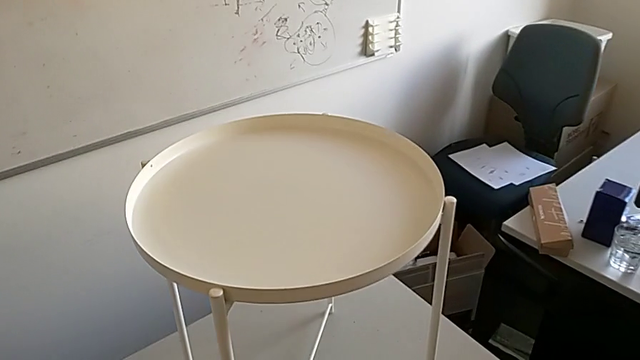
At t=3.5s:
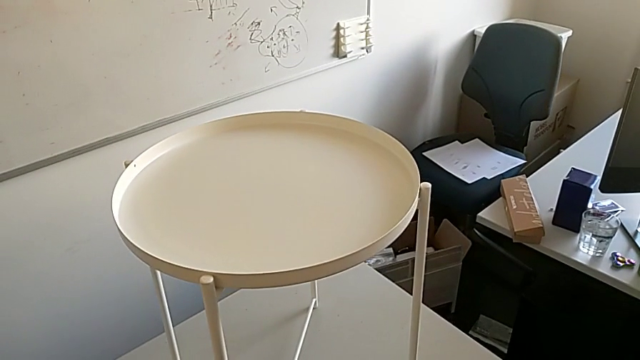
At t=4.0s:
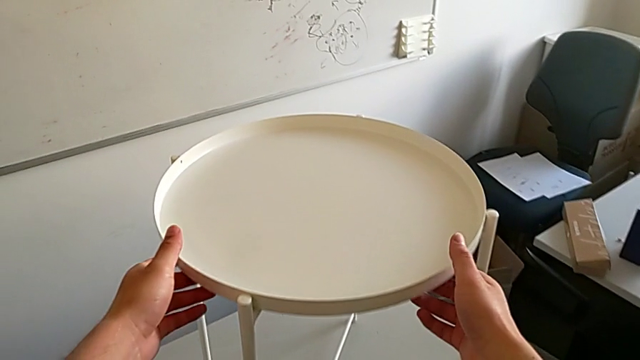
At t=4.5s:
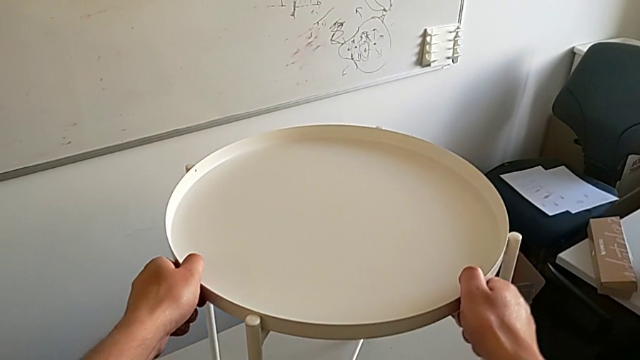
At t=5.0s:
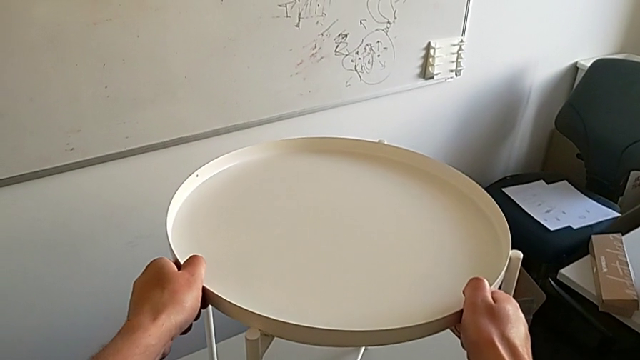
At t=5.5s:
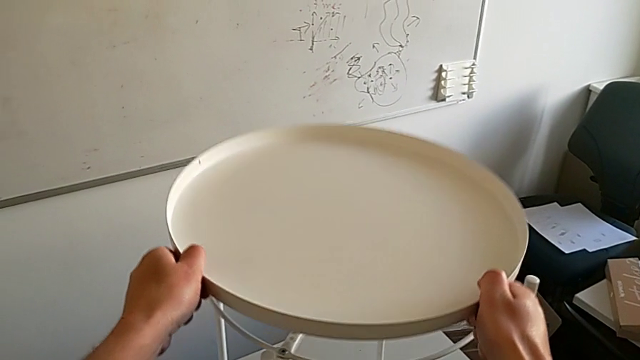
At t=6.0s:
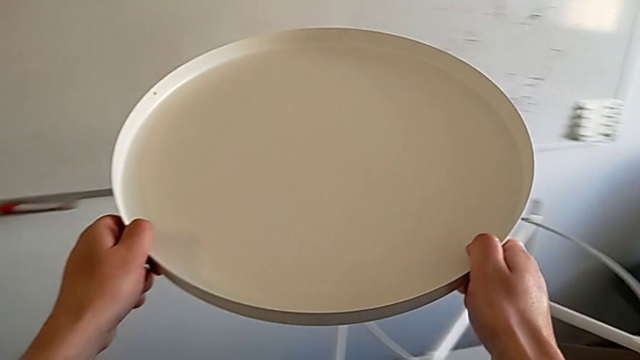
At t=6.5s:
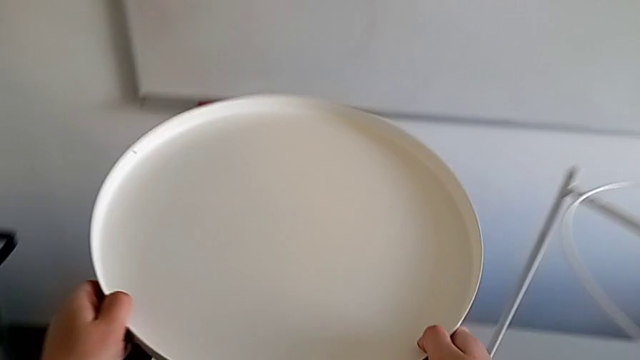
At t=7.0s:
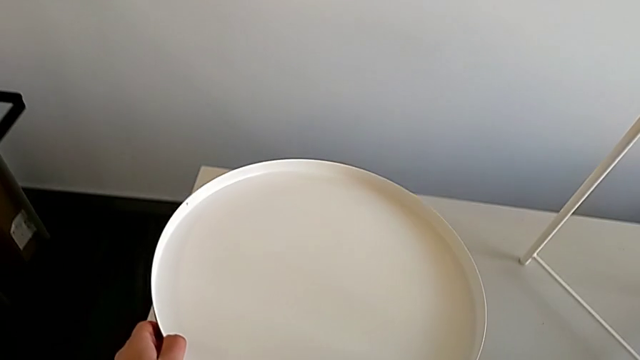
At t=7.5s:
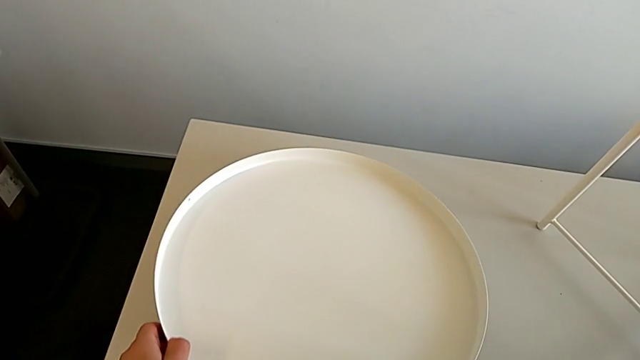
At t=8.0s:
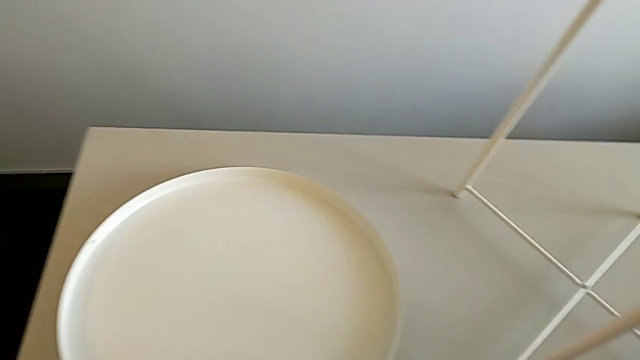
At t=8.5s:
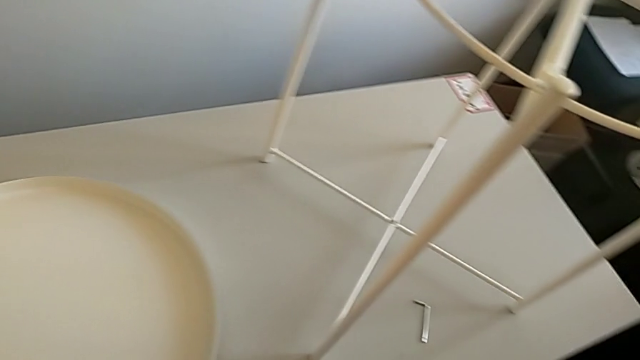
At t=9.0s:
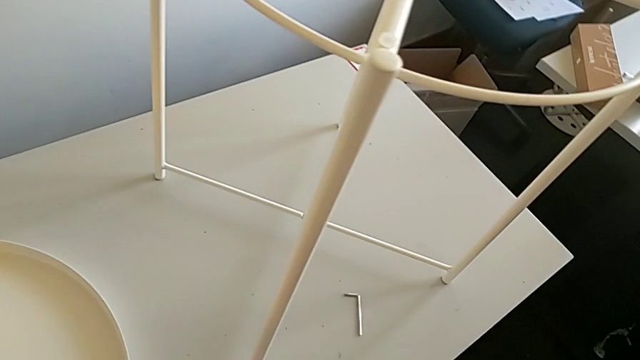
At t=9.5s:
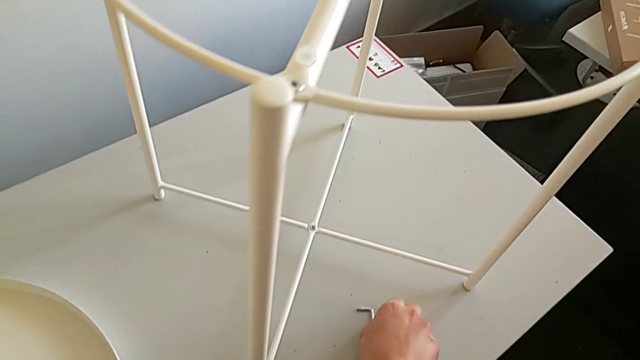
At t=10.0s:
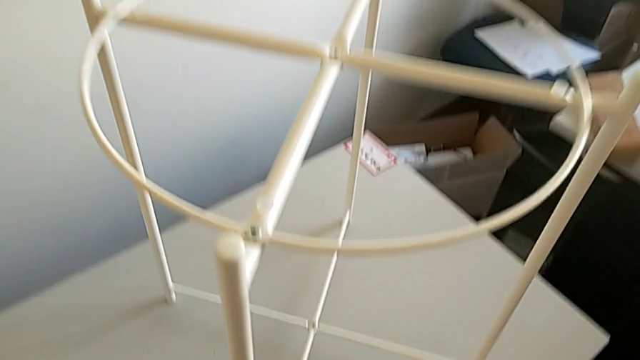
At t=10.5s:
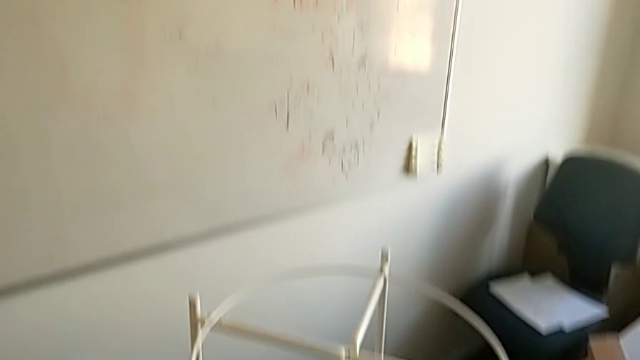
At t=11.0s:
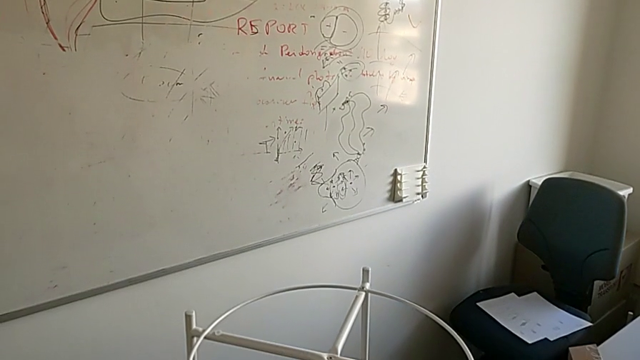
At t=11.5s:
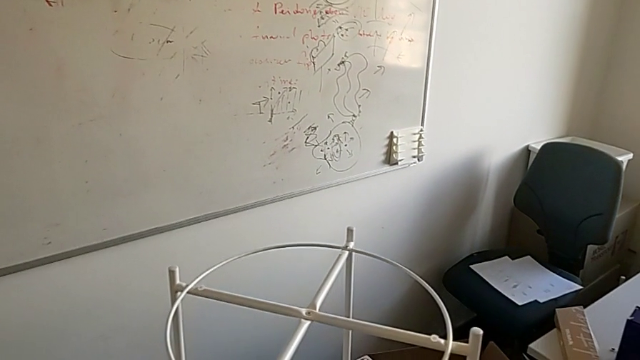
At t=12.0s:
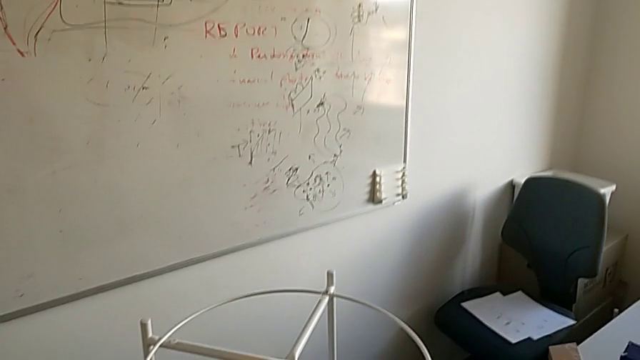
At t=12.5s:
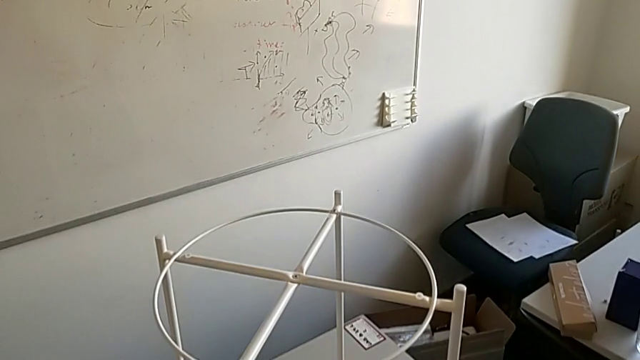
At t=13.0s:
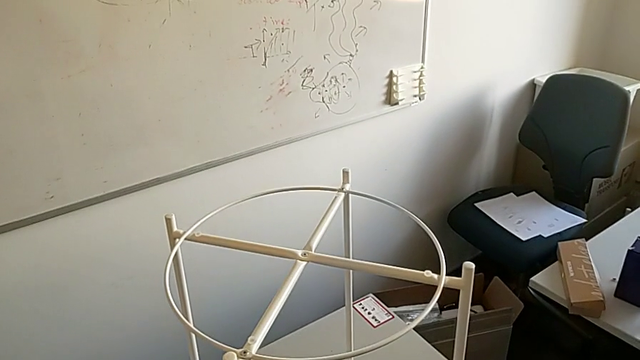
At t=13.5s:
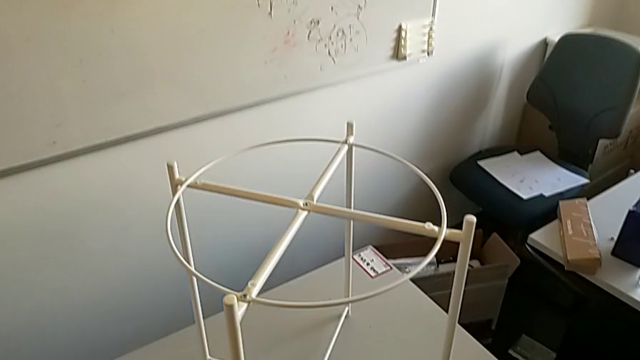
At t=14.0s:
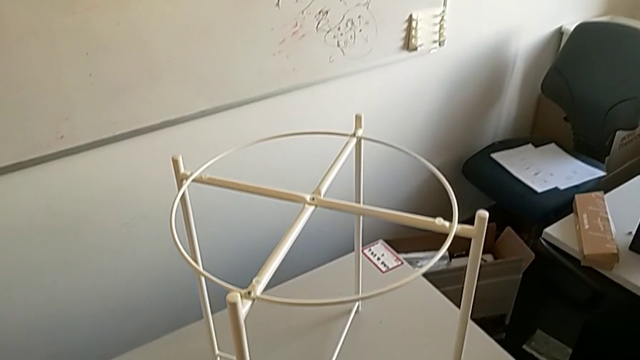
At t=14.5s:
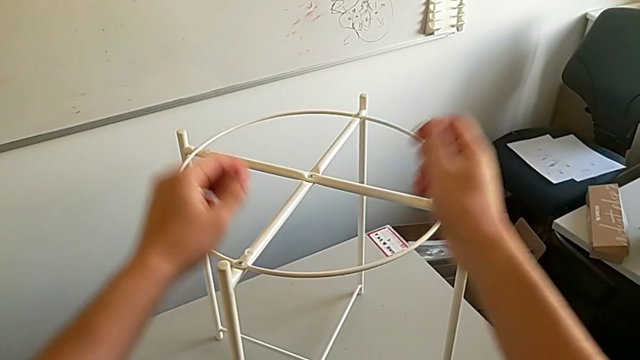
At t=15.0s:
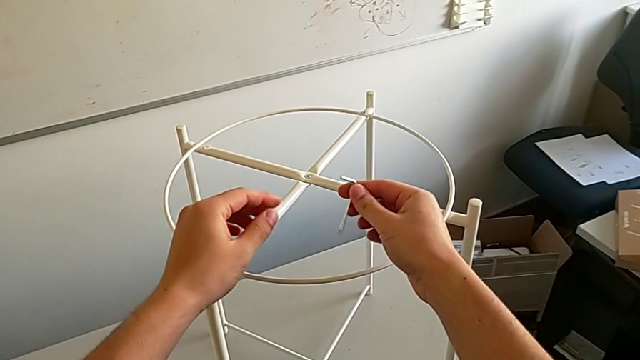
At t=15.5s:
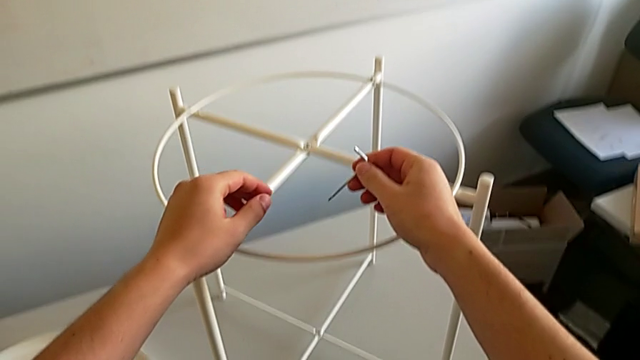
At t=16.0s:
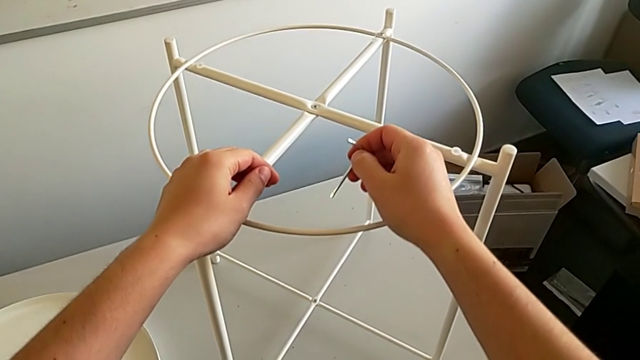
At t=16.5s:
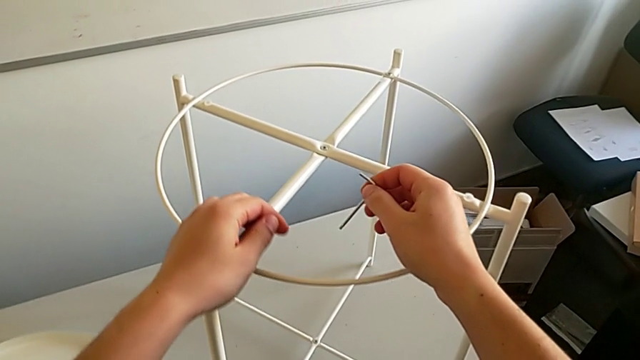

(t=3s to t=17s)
The camera wearer disassembles the rounded tray of the table. They grab the tray, disassemble it, place it, grab the Allen wrench and hold it.

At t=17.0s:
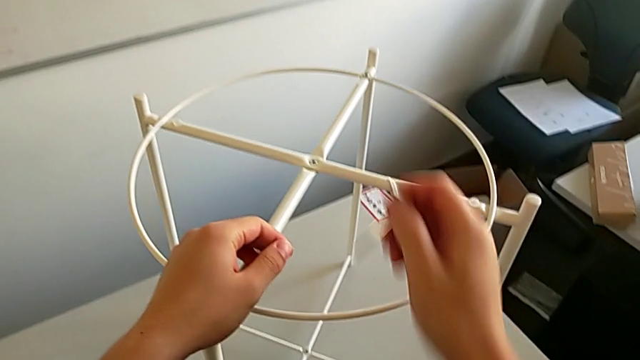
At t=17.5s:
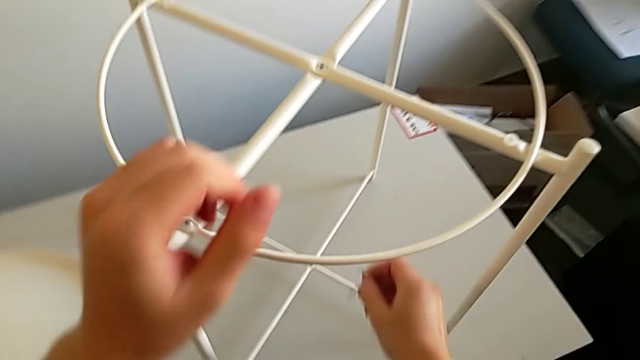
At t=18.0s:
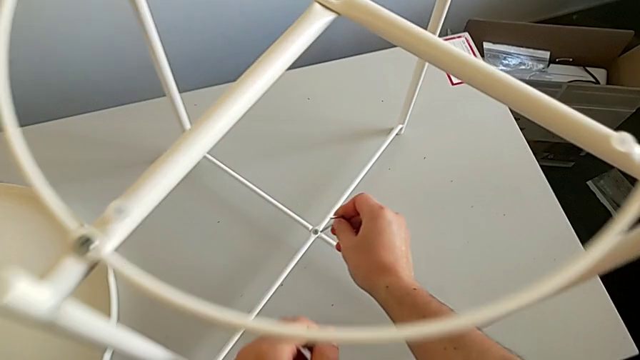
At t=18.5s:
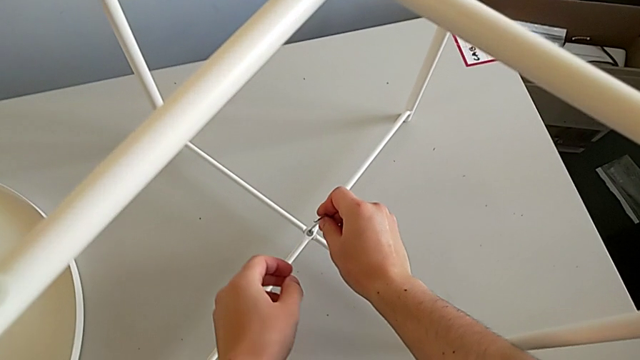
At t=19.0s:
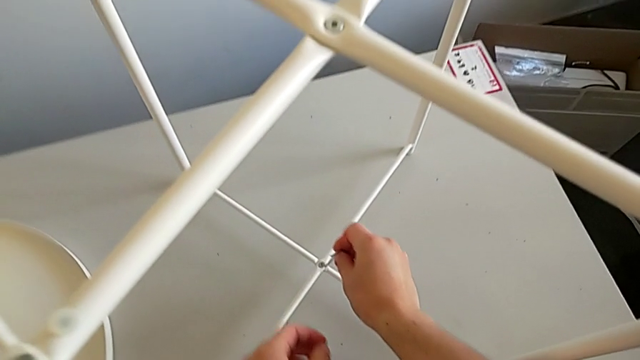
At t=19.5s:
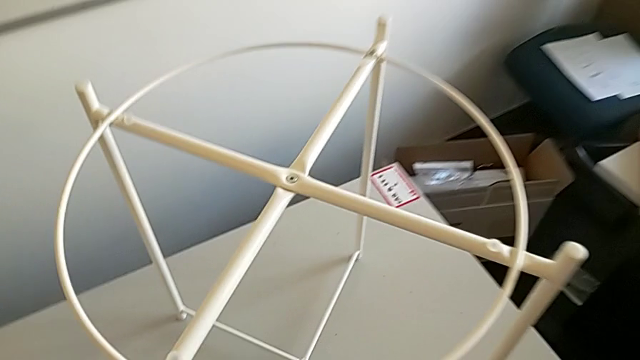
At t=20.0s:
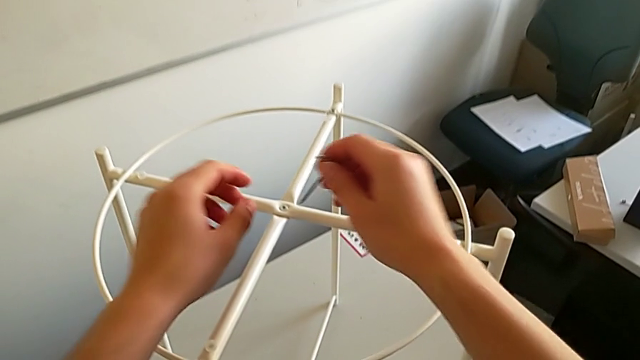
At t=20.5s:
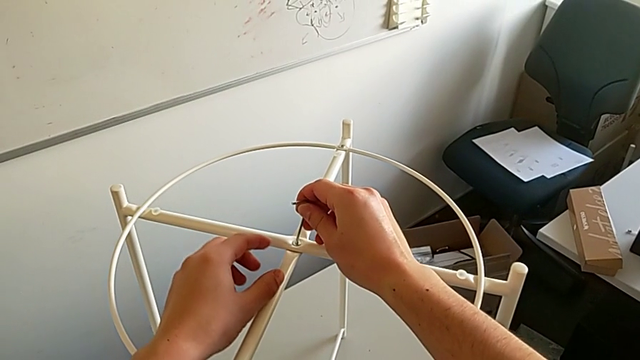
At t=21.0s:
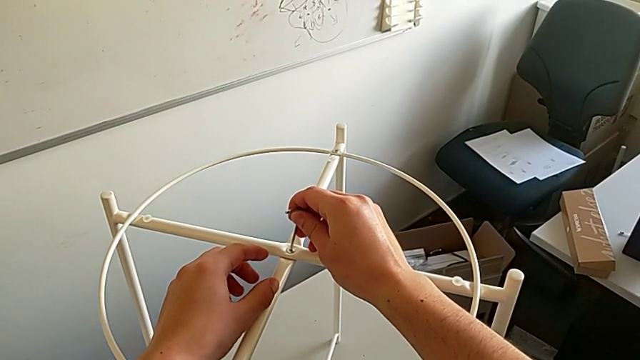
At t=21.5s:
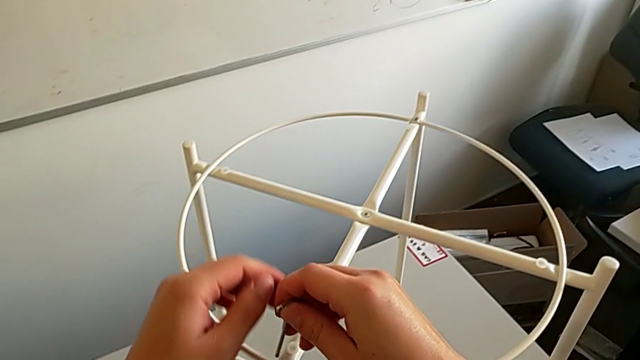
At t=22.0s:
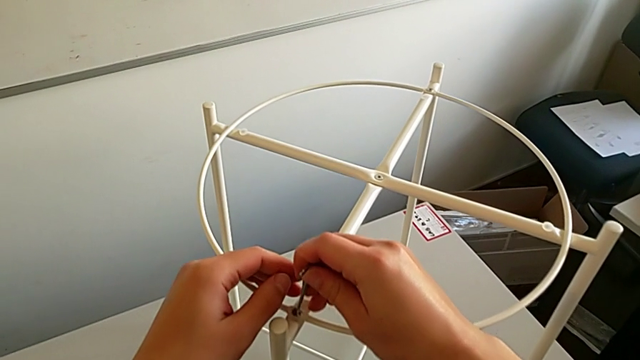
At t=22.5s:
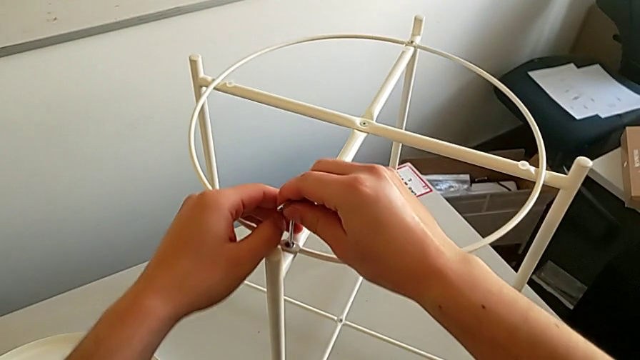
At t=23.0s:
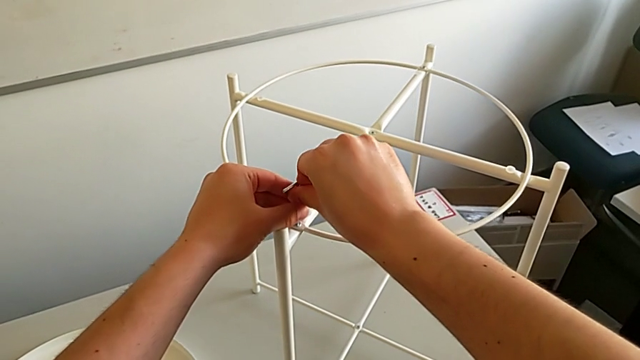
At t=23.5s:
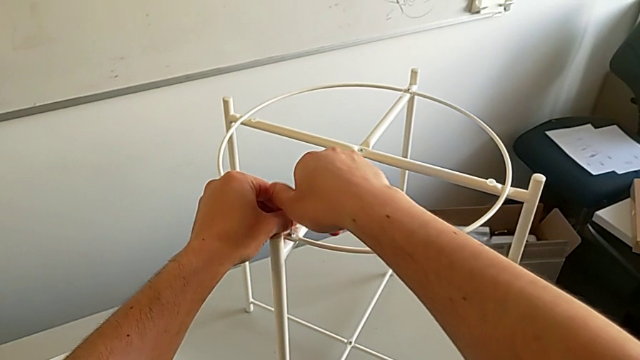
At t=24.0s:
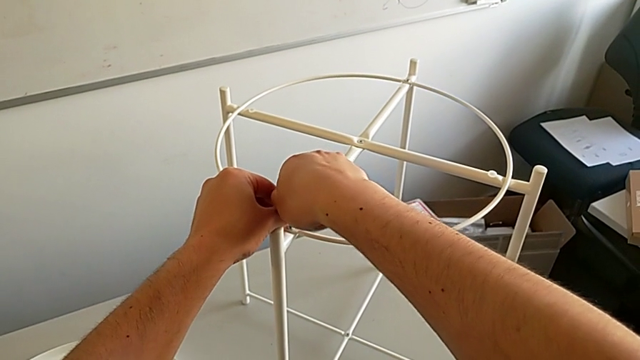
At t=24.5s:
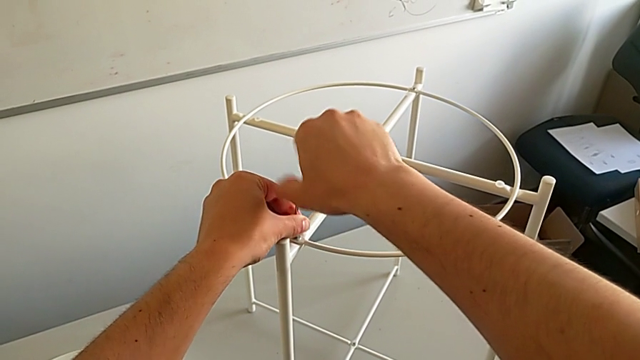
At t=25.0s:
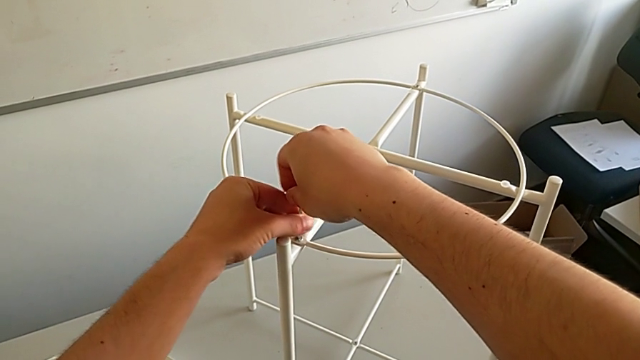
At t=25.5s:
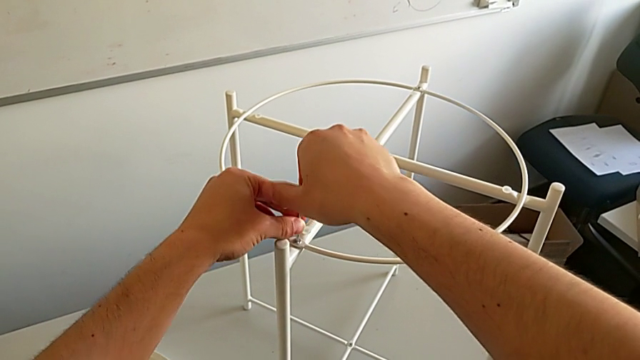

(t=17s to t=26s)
The camera wearer is using the Allen wrench to unscrew the first screw. They wrongly approach the hex socket head and insert the Allen wrench, withdraw it, approach the hex socket head, insert the Allen wrench, approach the hex socket head, insert the Allen wrench and begin to unscrew the hex socket head.
